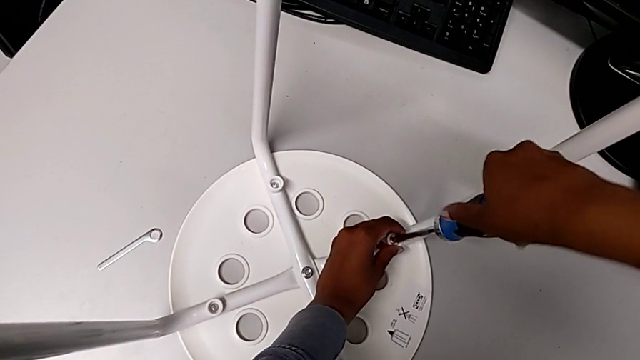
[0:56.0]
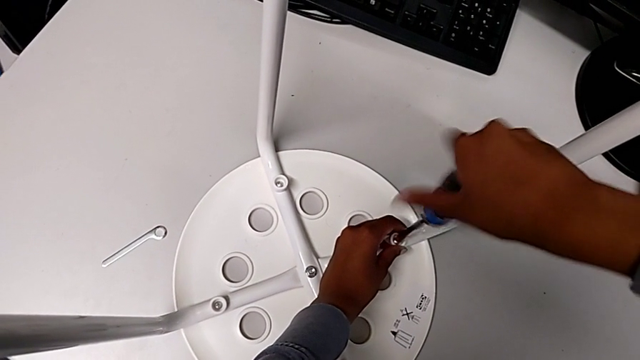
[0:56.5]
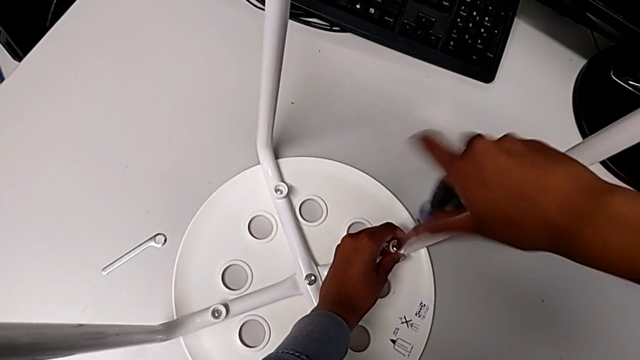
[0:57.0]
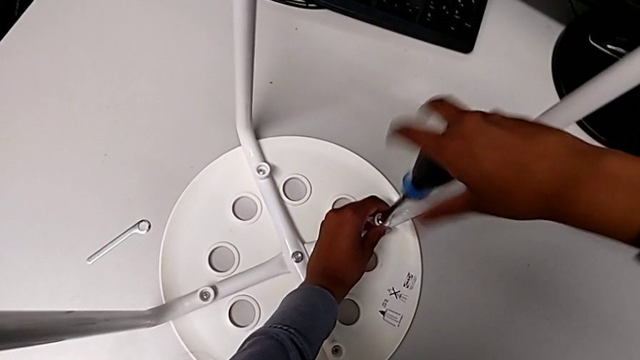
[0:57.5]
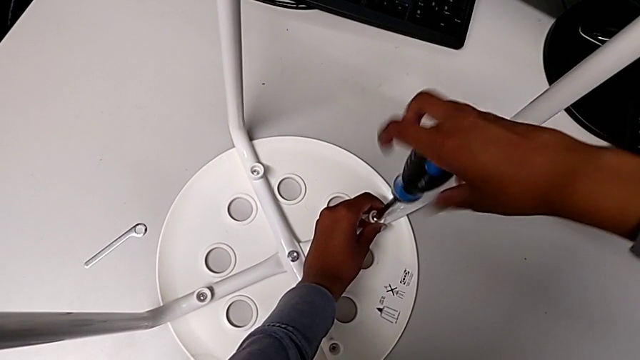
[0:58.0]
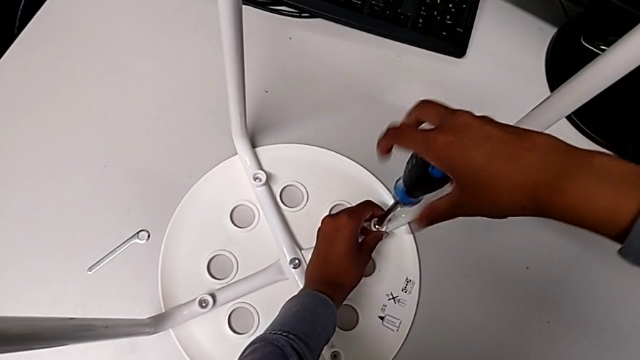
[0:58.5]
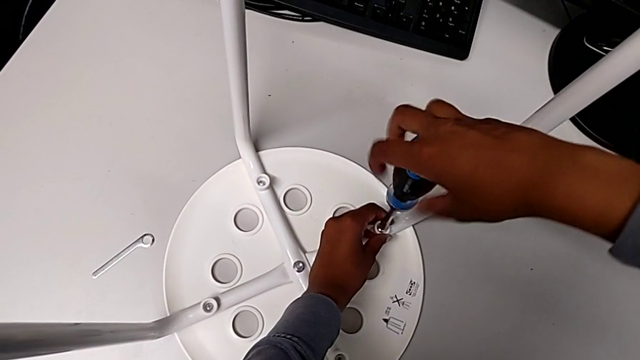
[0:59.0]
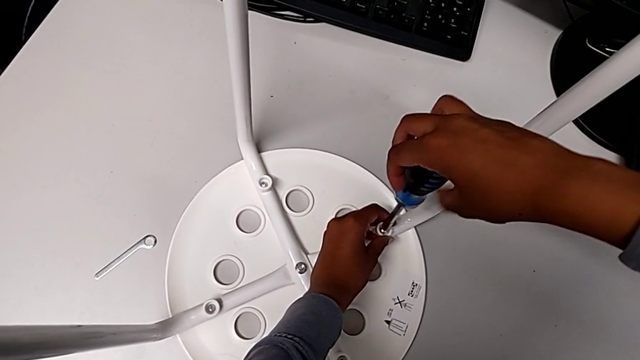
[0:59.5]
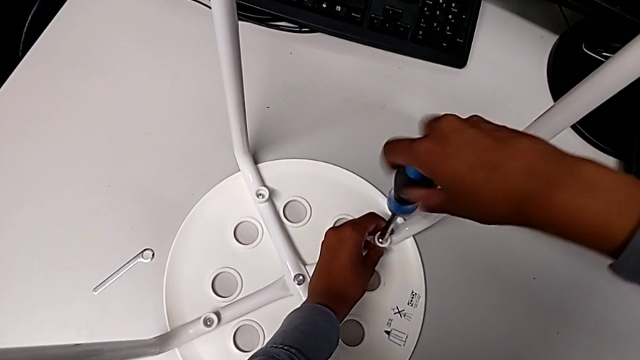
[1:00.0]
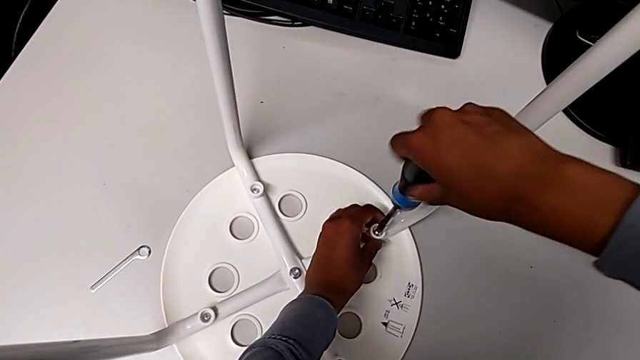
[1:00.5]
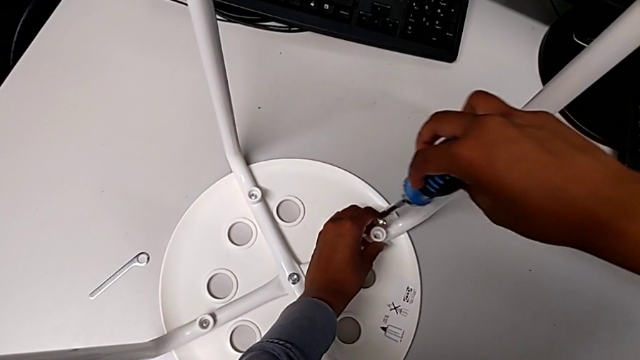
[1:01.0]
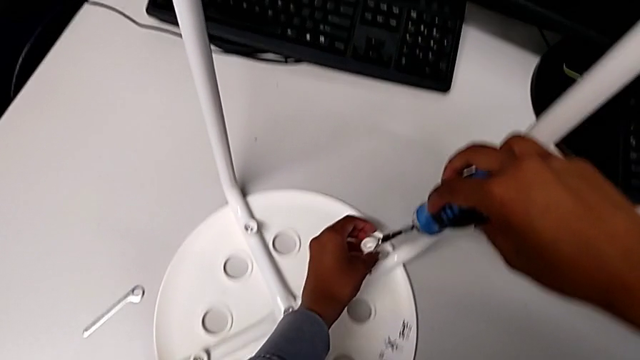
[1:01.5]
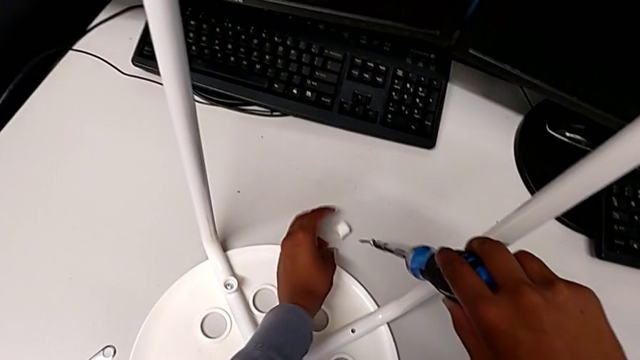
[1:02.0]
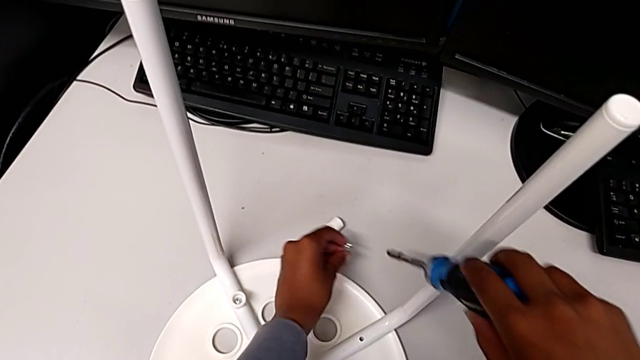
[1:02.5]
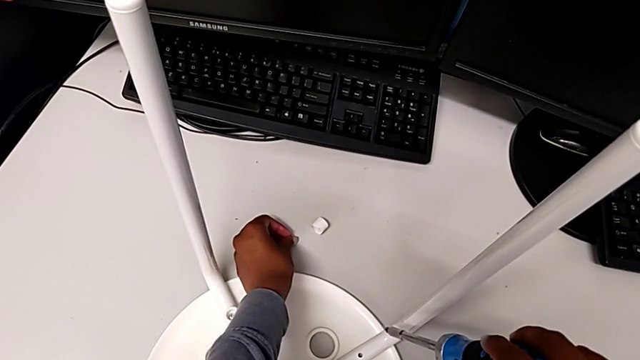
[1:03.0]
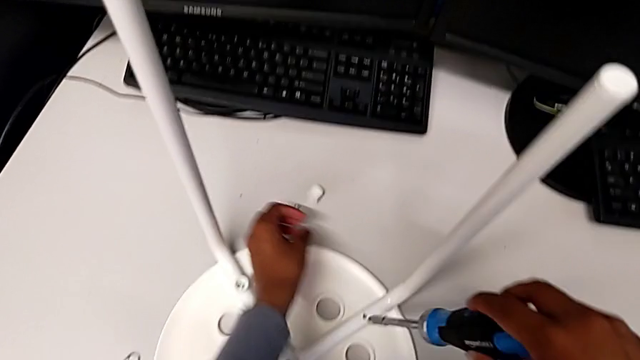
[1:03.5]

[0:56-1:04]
The camera wearer is using the screwdriver to unscrew the first screw. They keep unscrewing the bolt, grab it, place the washer, grab the bolt and grab the first washer, all with the left hand.

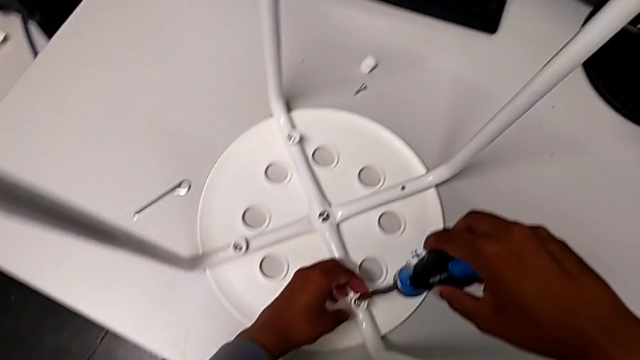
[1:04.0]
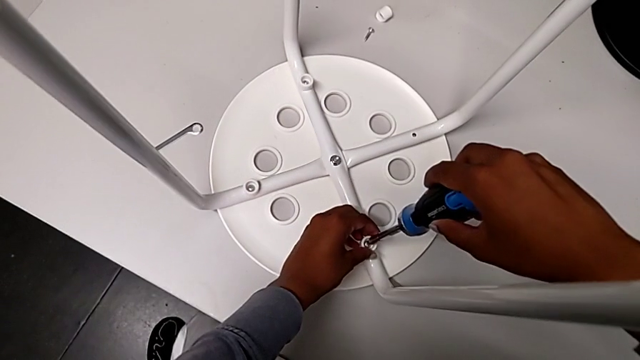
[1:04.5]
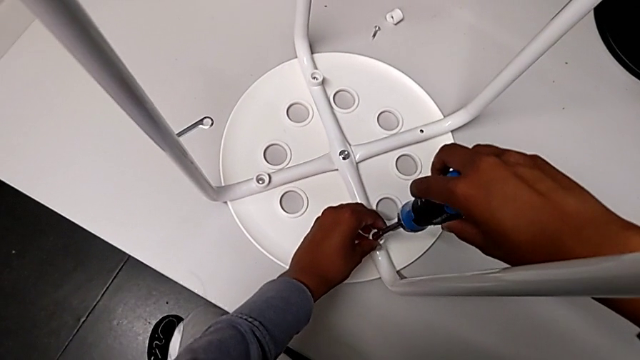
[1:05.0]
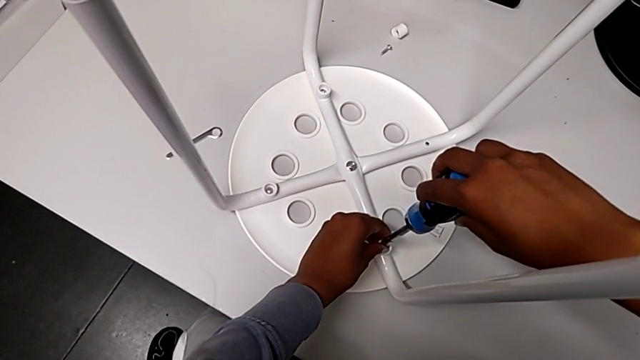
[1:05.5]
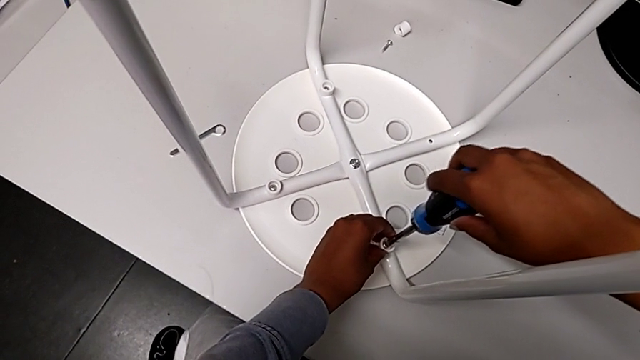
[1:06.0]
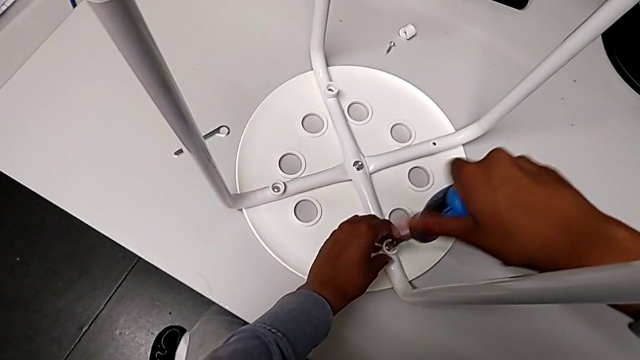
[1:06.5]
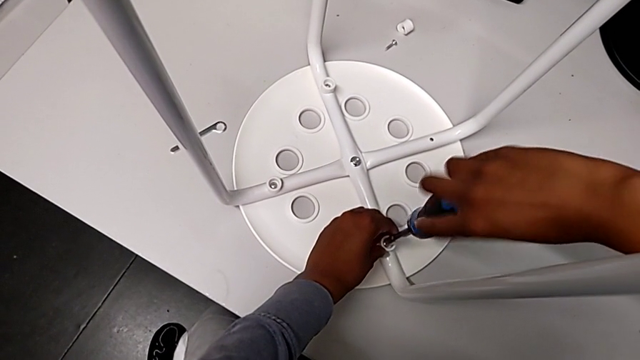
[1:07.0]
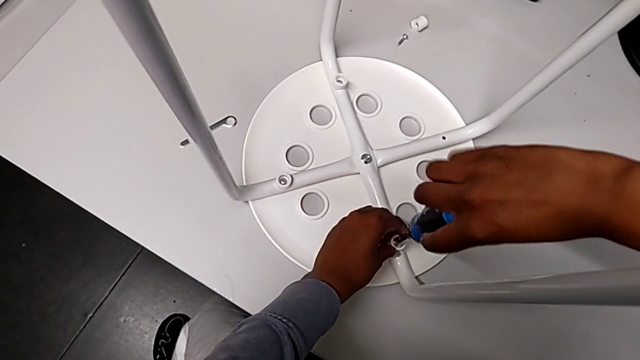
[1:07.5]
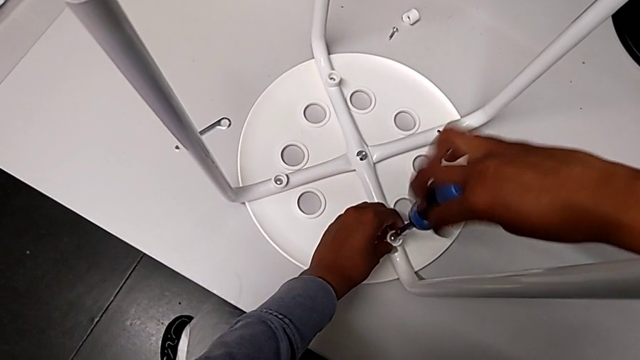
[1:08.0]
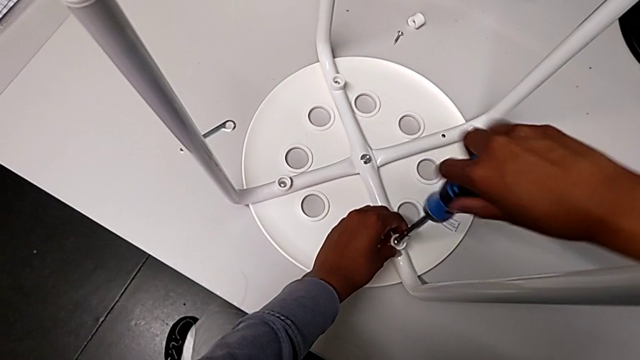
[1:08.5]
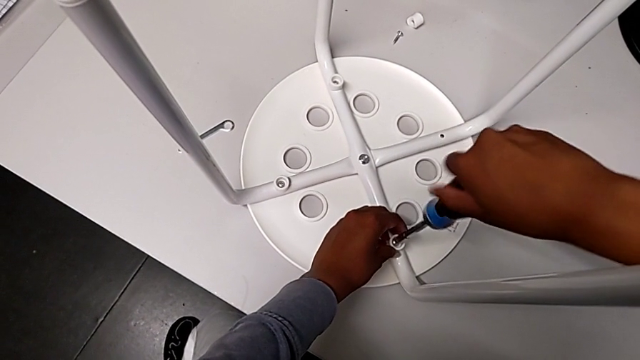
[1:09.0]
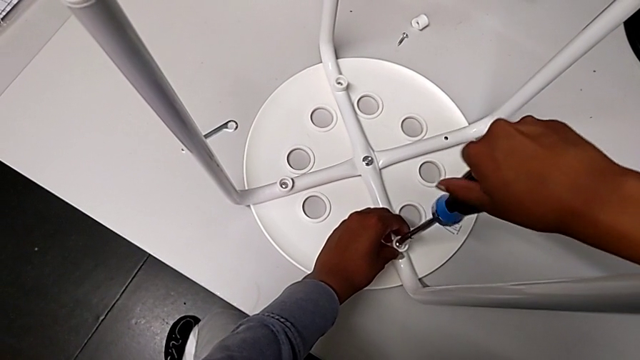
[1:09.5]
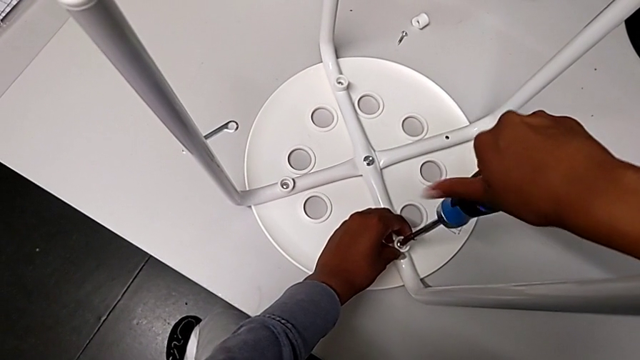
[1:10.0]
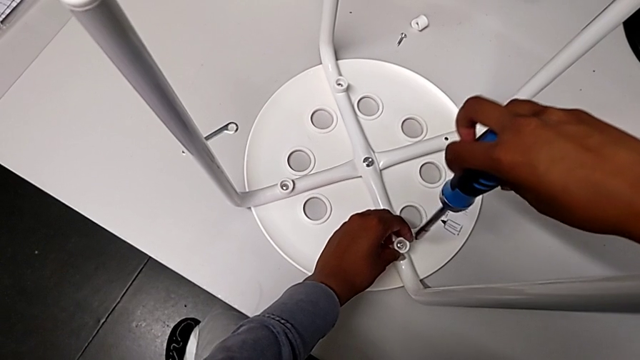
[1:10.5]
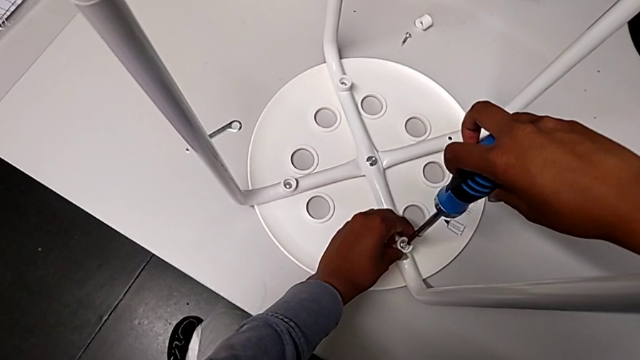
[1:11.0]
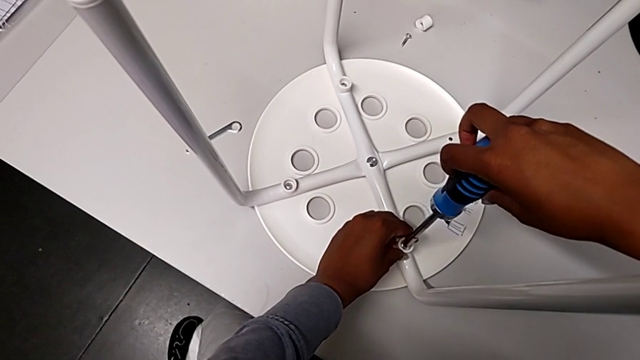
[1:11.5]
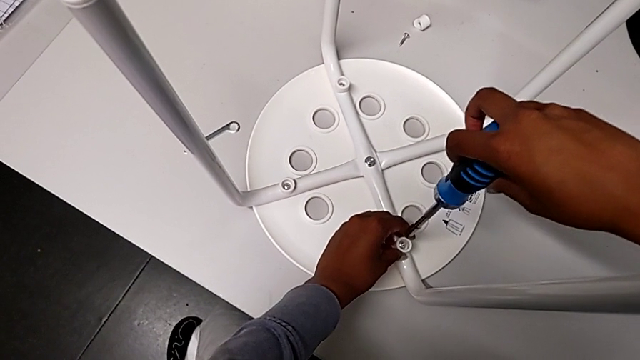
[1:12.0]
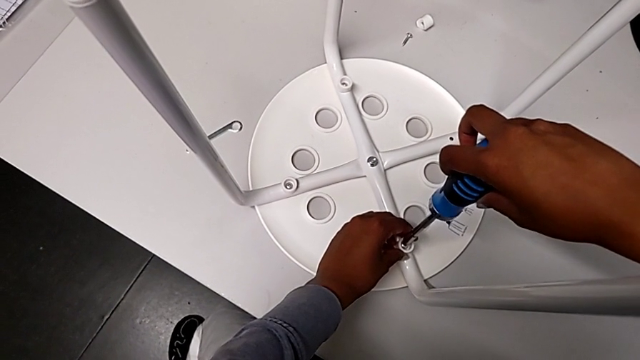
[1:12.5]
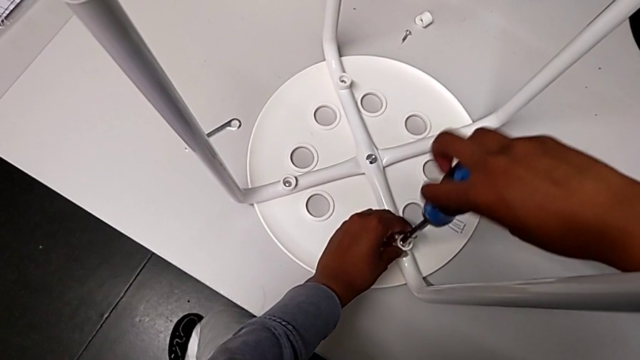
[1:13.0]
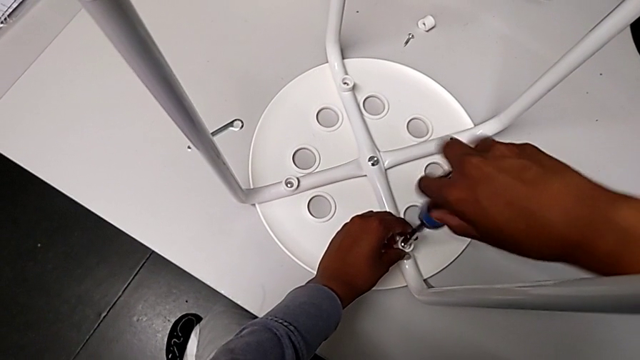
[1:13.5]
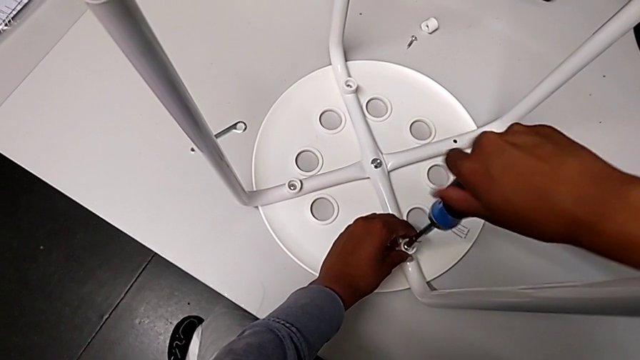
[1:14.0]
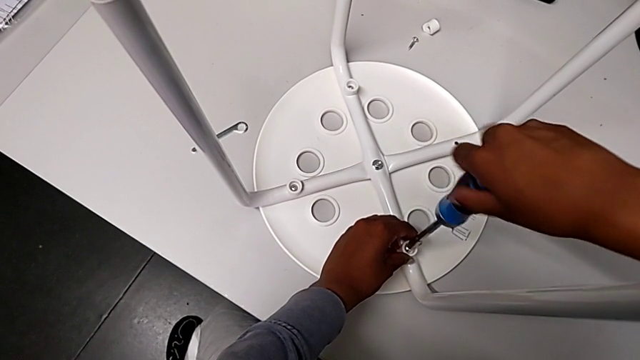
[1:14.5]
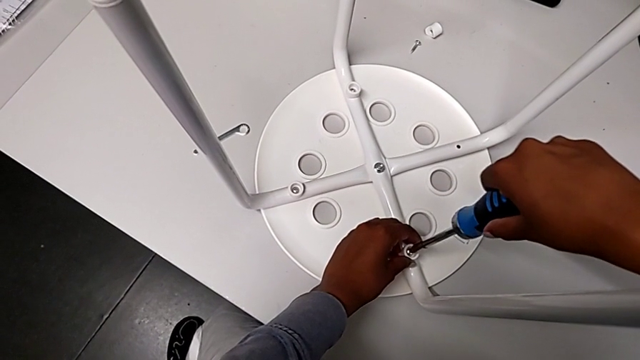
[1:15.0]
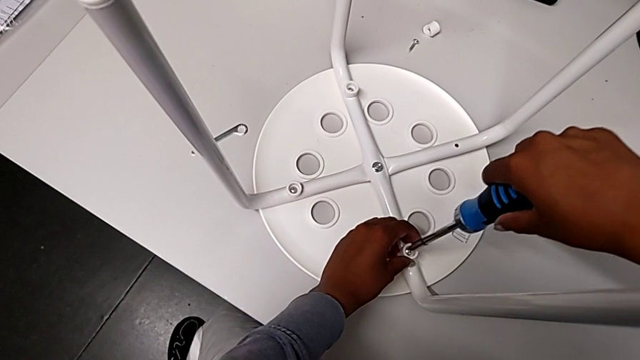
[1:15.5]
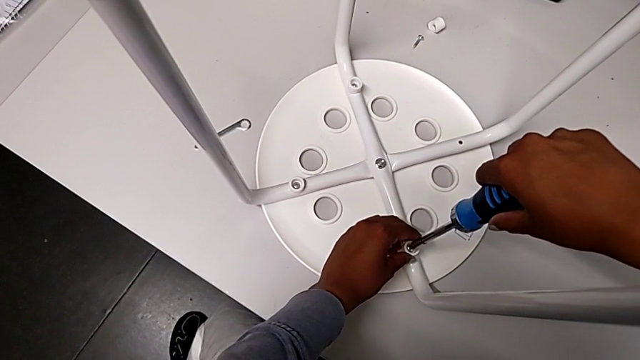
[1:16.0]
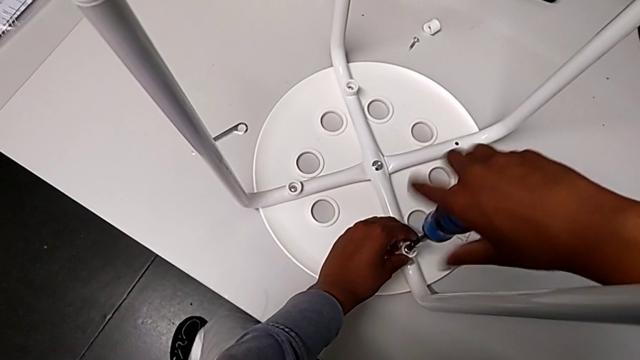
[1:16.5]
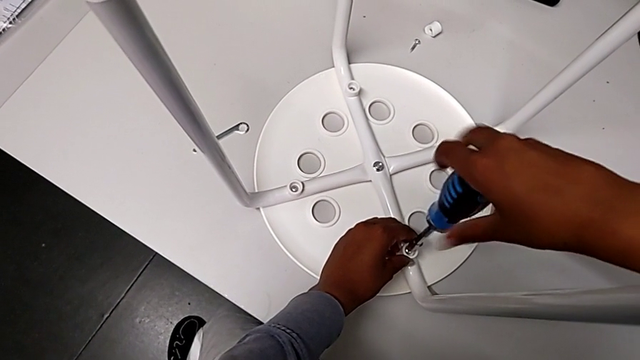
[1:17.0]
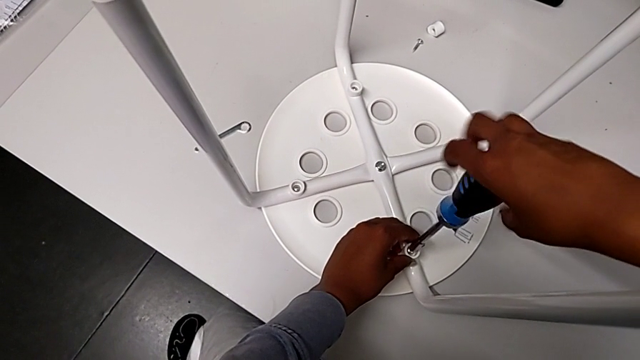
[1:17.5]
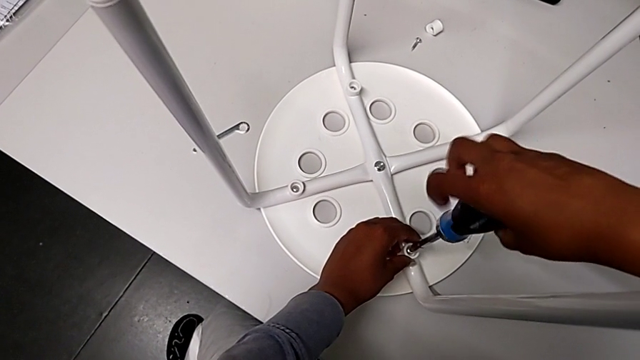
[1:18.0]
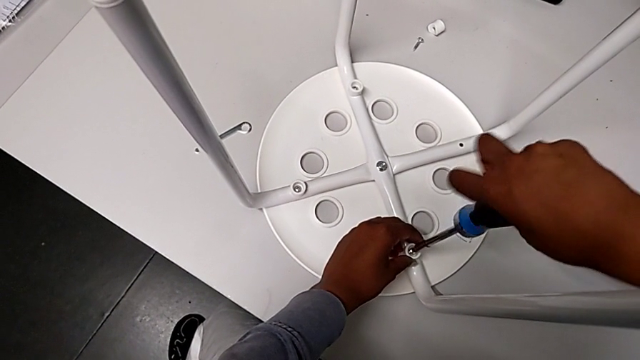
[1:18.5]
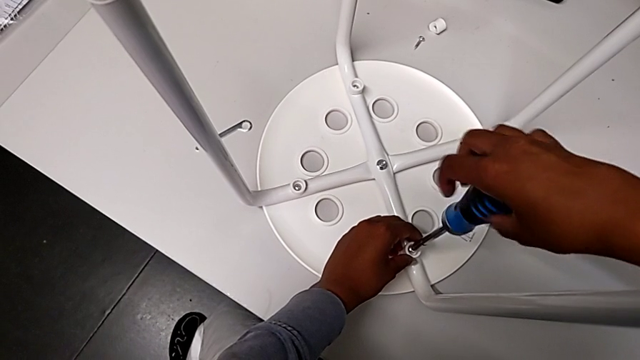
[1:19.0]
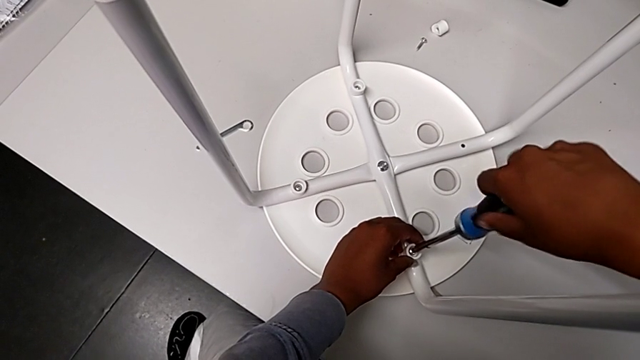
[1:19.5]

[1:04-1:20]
The camera wearer is using the screwdriver to unscrew the second screw. They insert the second screwdriver, unscrew the screwdriver, withdraw it, insert it with the right hand and unscrew the bolt with the right hand.
